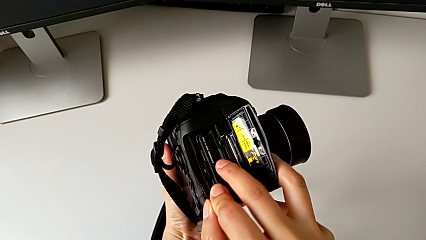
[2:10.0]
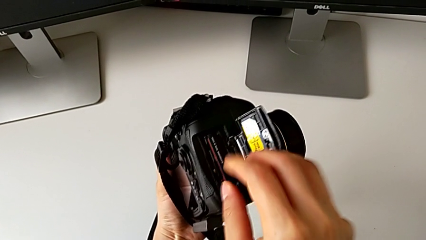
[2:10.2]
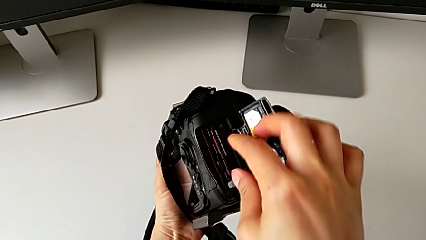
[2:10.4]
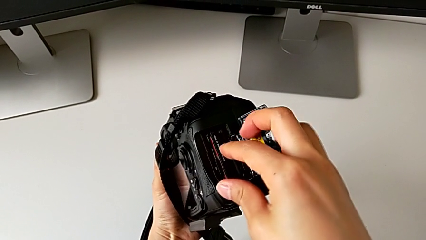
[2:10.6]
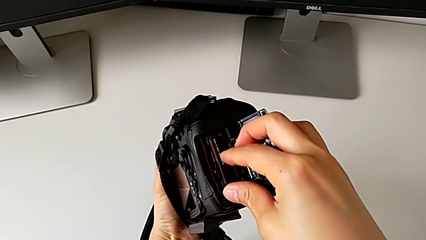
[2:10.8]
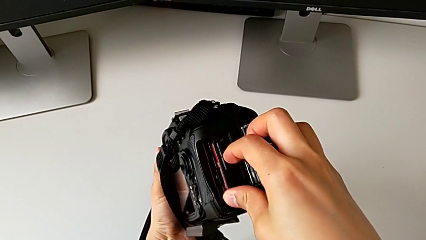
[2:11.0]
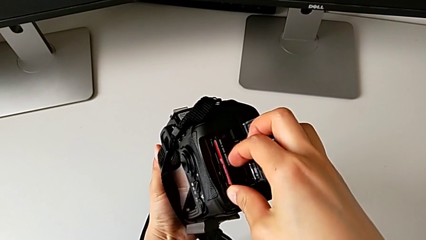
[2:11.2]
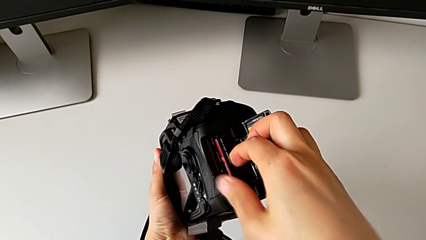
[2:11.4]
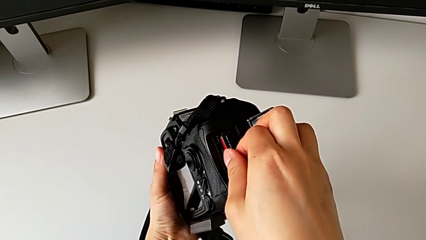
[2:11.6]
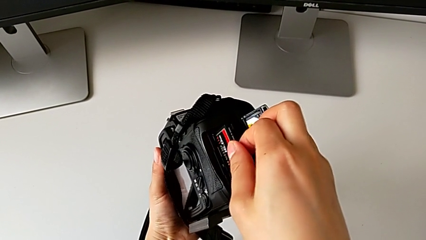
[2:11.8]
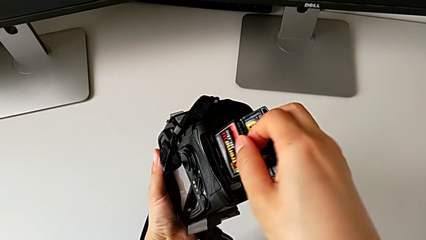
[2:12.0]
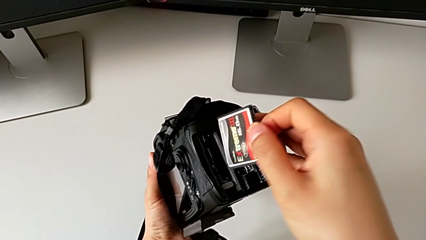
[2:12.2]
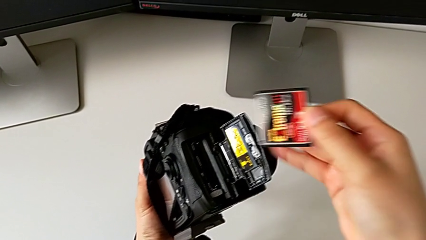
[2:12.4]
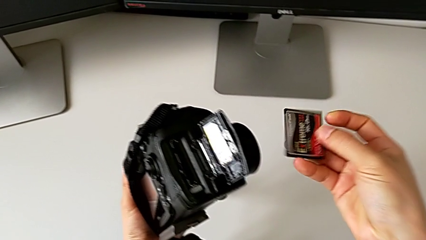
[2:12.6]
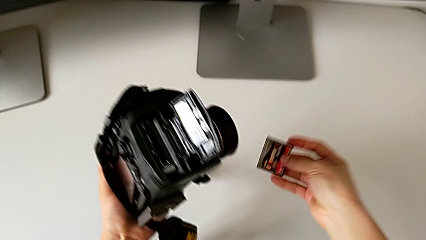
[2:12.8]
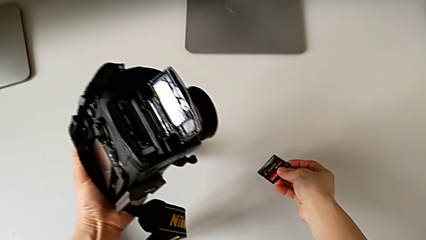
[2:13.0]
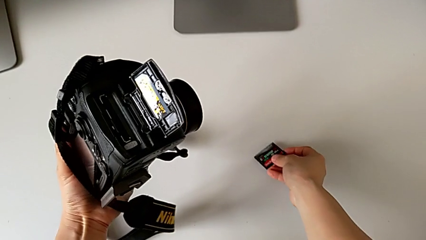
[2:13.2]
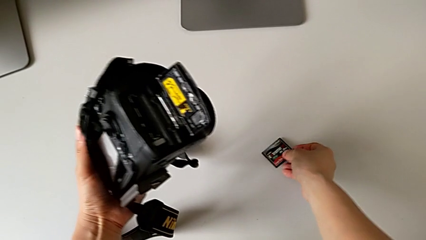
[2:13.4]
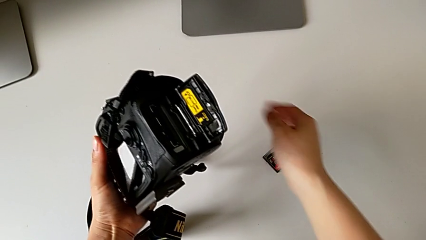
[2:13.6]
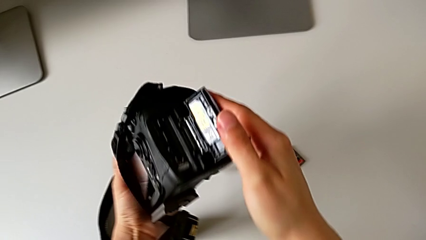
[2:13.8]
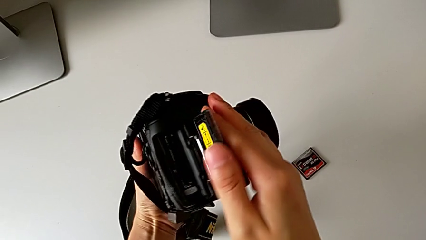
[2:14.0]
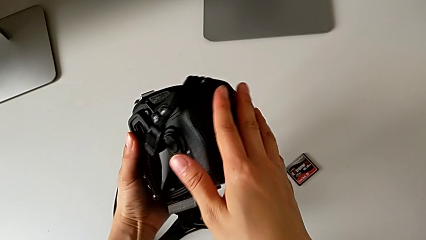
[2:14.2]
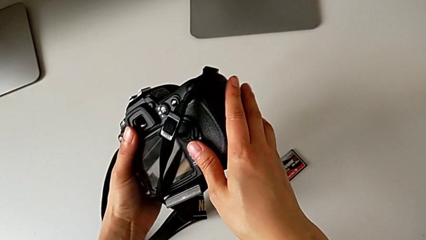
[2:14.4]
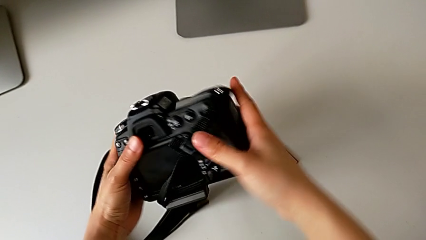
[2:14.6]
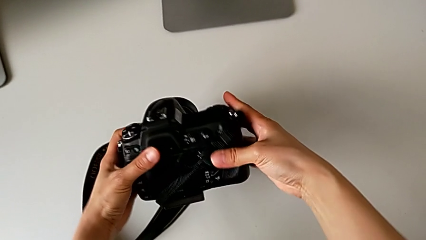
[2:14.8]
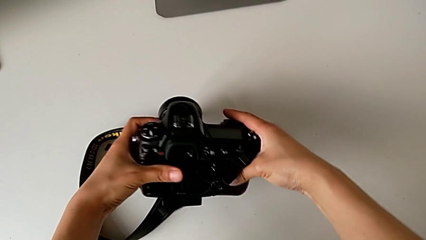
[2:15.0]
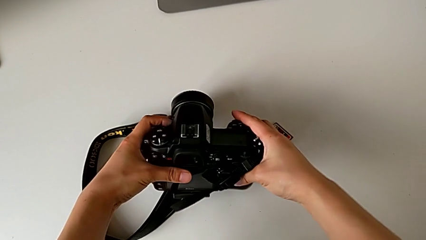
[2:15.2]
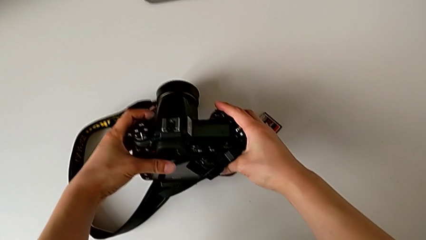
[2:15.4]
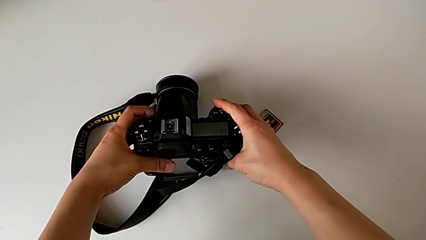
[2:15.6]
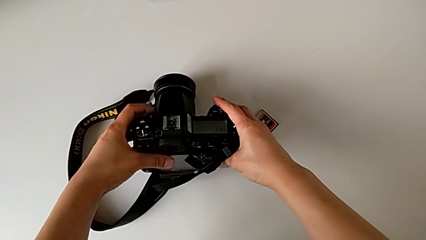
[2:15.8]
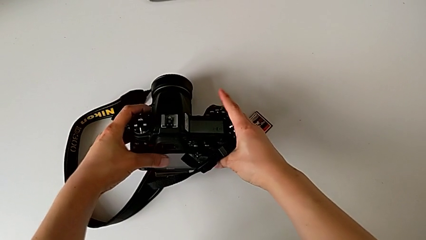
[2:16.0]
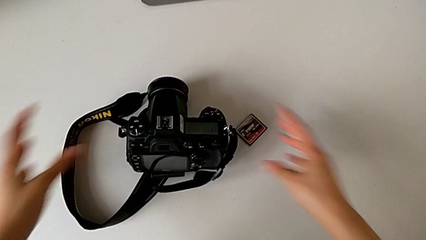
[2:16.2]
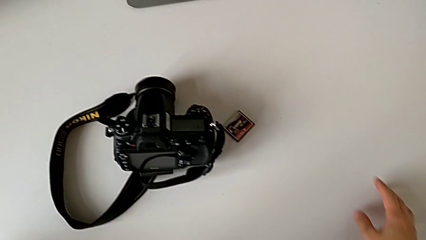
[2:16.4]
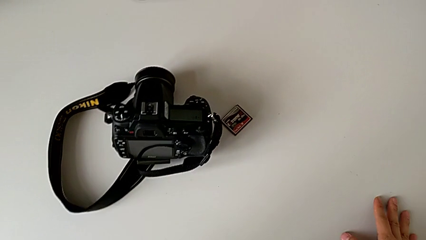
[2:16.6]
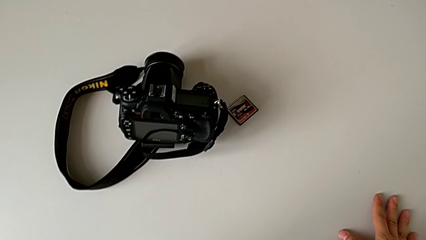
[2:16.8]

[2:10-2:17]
The camera wearer is removing the SD card from the DSLR. They withdraw the SD card, place it, close the SD slot and place the DSLR.

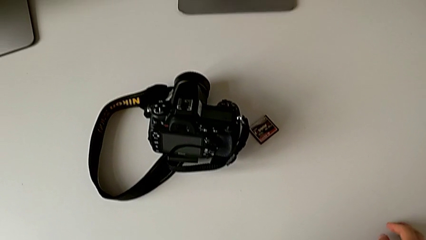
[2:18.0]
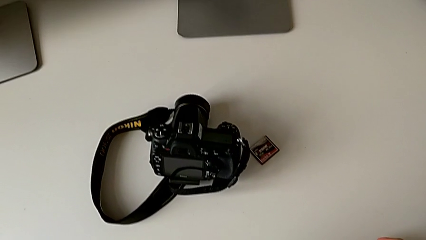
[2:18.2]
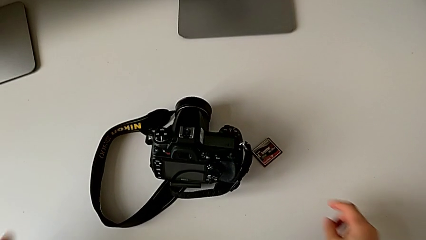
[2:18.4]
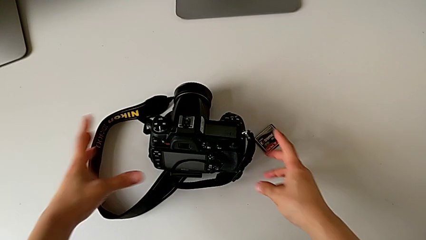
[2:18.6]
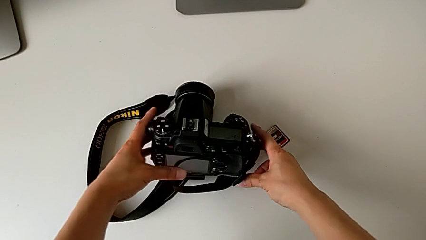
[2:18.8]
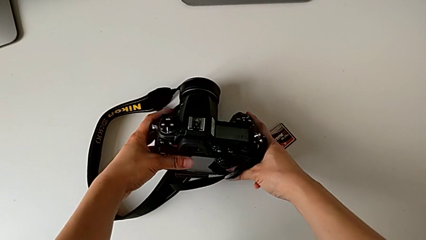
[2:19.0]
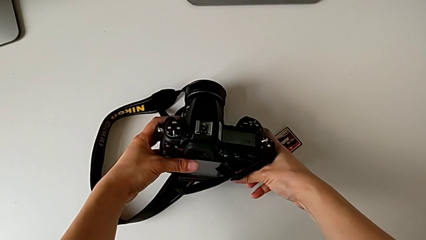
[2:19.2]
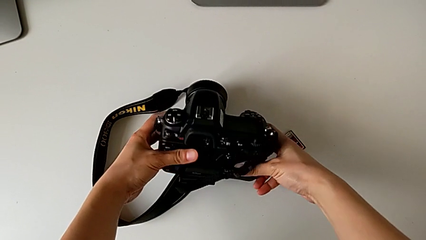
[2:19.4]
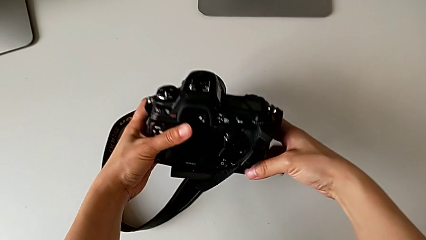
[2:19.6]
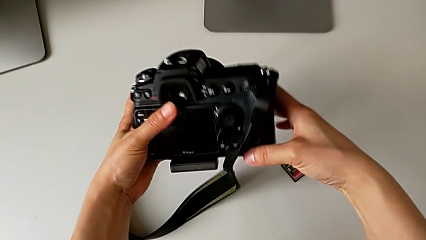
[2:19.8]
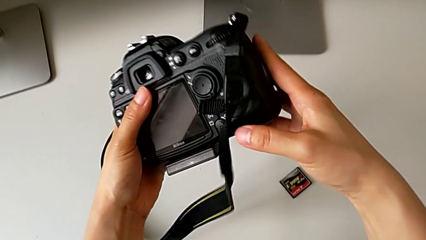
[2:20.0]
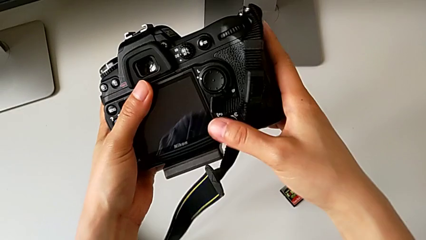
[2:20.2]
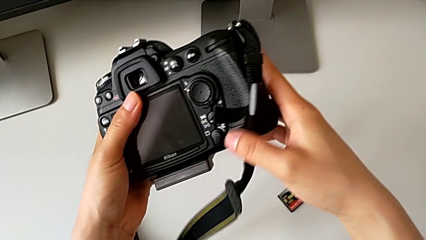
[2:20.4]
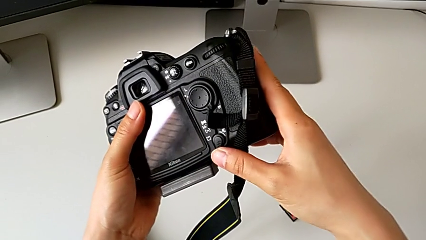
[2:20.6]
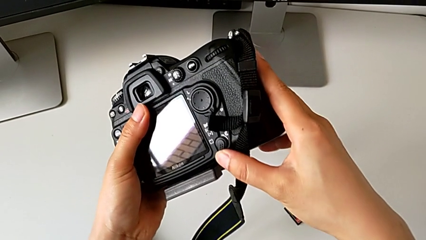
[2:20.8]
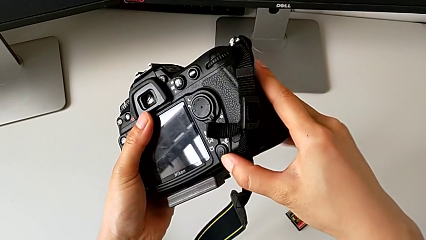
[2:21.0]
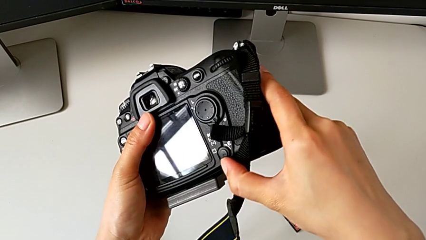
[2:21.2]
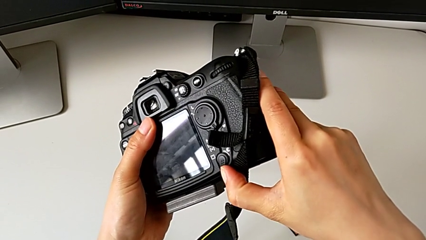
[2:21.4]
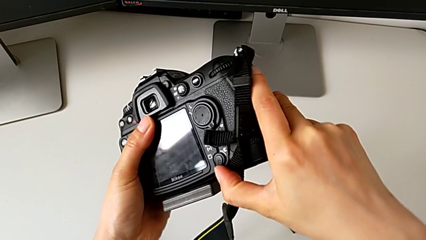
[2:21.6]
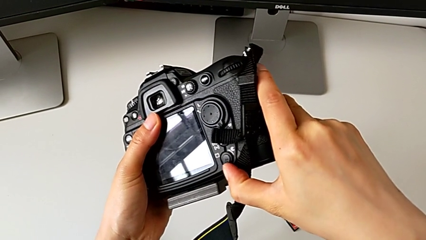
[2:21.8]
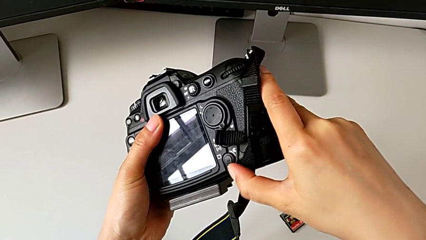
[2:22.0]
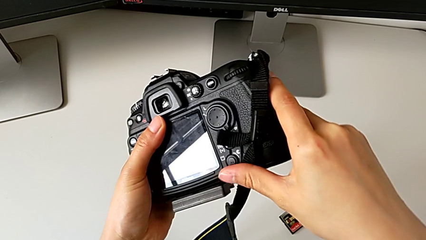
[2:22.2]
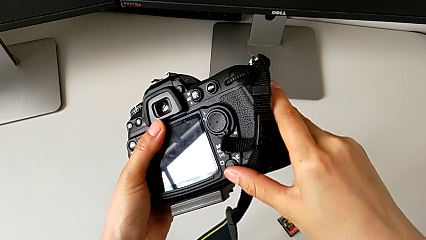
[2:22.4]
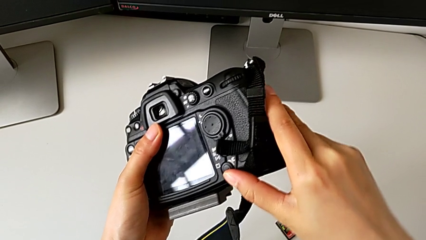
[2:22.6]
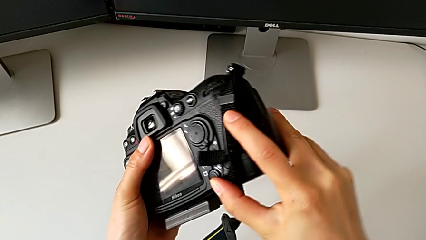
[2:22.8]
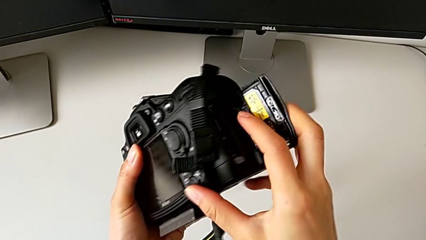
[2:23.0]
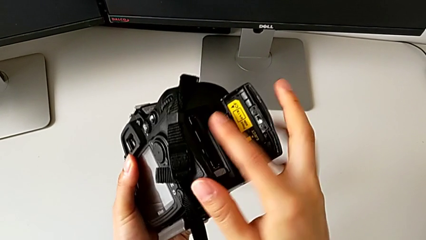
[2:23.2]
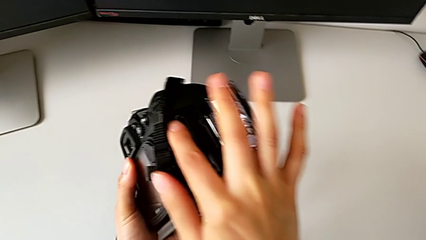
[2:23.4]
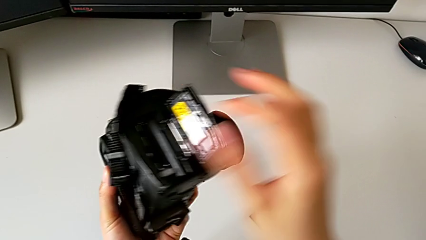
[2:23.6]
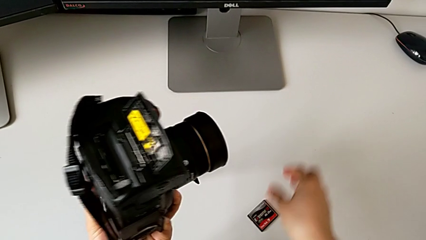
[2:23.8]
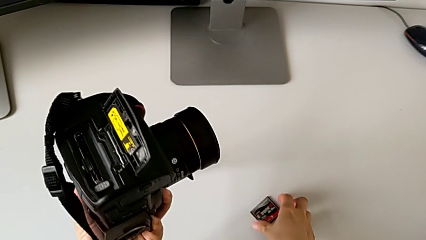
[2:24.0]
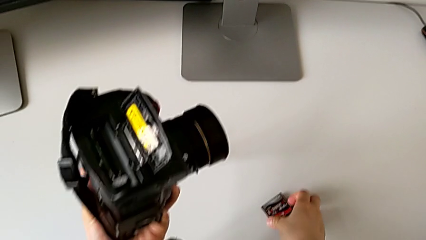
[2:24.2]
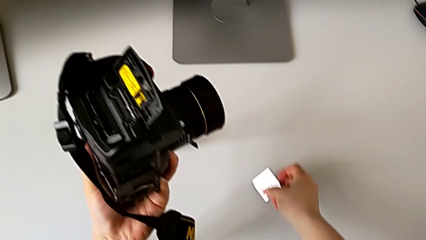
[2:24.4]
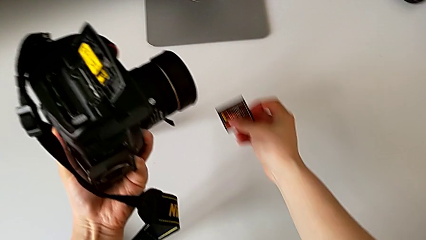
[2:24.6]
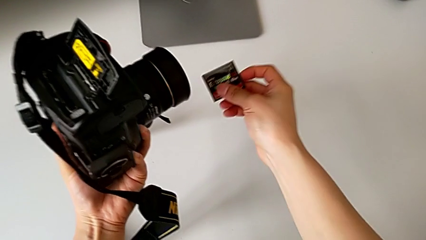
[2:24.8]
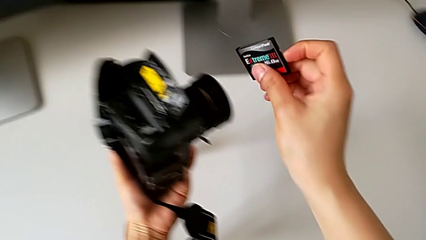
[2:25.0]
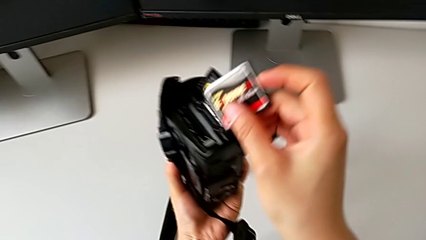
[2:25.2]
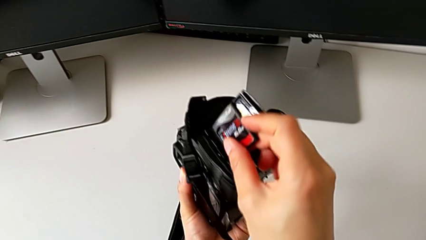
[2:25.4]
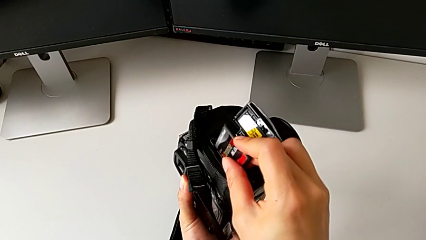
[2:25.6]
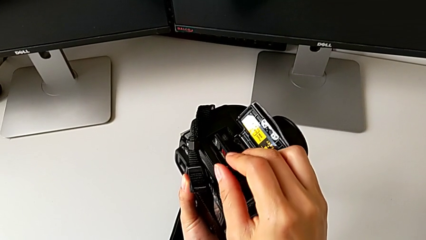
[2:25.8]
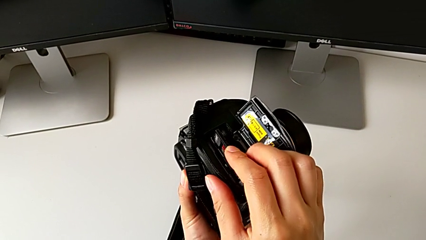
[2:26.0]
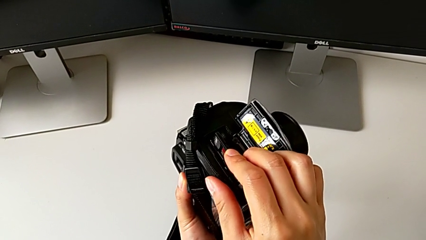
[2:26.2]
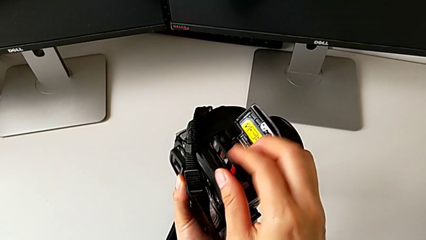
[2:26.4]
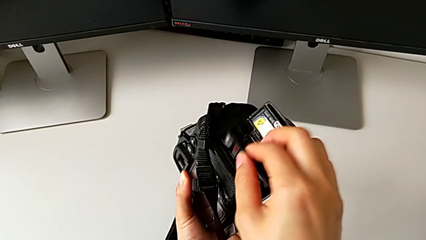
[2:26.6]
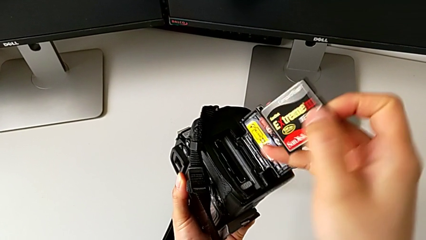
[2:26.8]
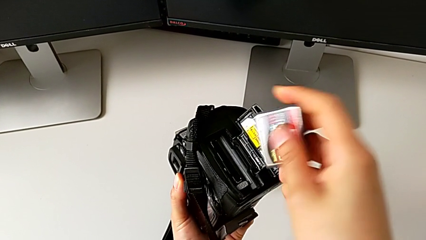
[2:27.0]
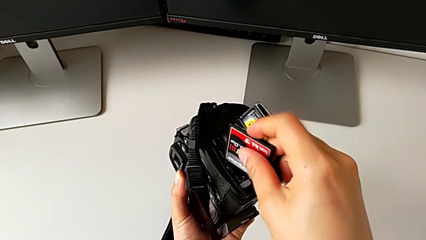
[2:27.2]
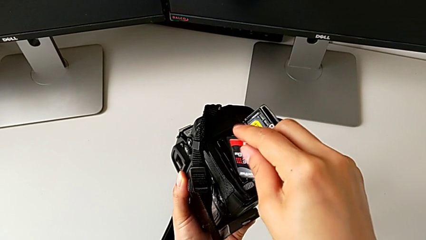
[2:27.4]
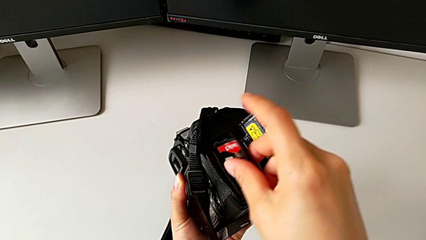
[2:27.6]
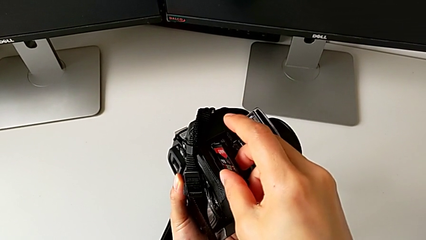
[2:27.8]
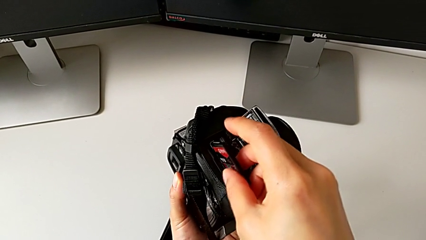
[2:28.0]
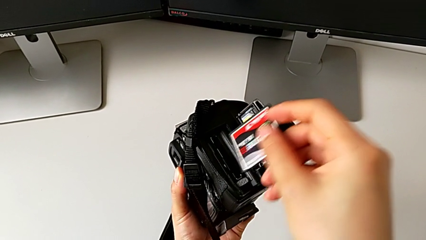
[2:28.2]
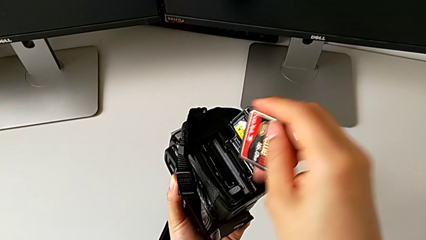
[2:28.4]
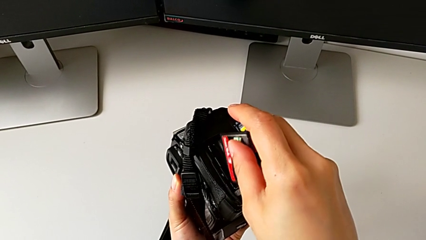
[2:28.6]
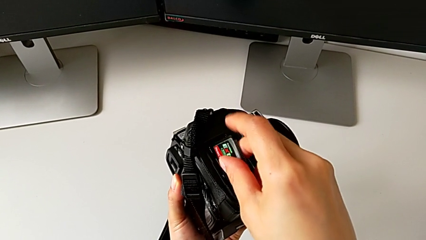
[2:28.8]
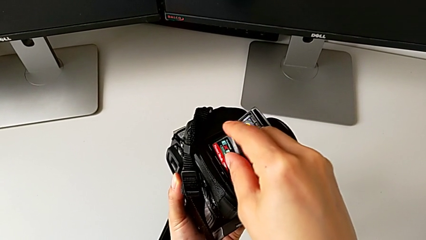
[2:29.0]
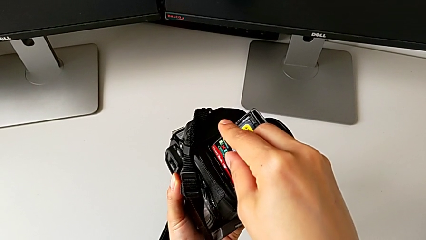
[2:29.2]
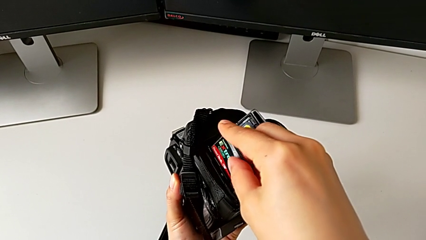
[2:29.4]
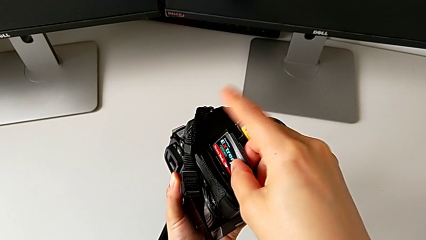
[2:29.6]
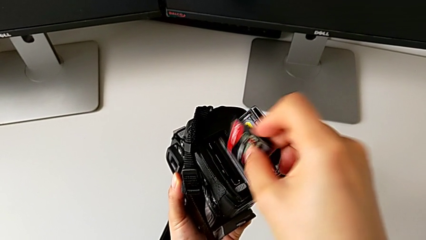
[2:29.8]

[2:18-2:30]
The camera wearer is inserting an SD card into the DSLR. They grab the DSLR, pull the button, rotate the DSLR, grab the SD card, wrongly insert it, withdraw it and wrongly rotate it.
